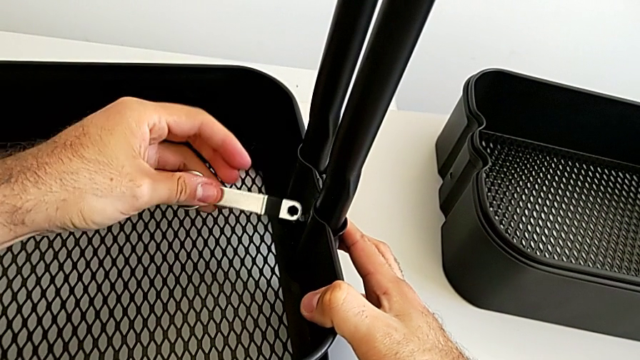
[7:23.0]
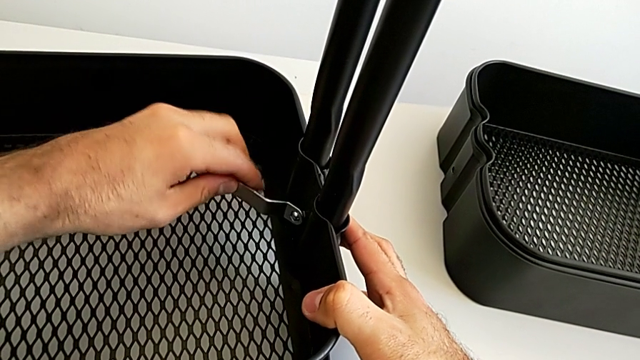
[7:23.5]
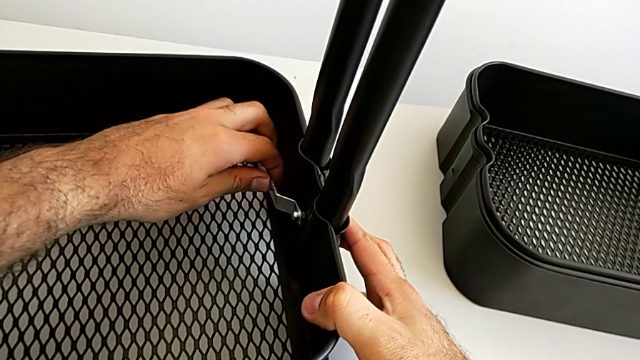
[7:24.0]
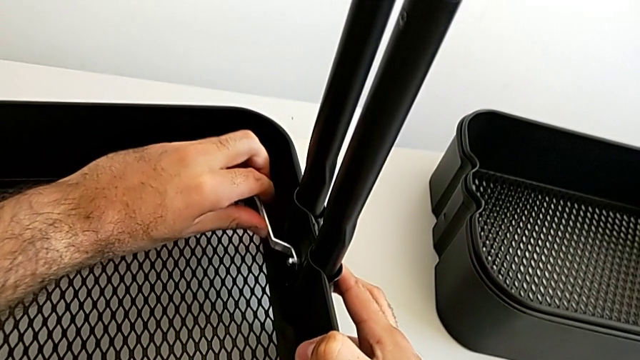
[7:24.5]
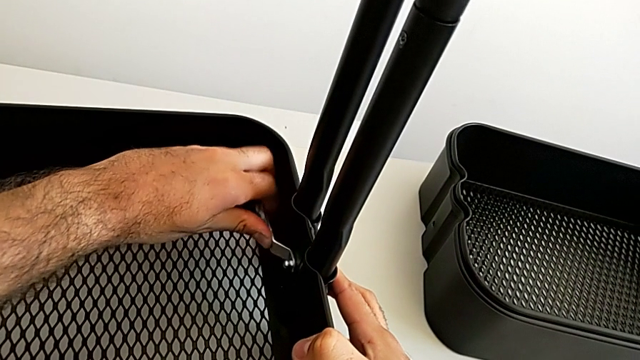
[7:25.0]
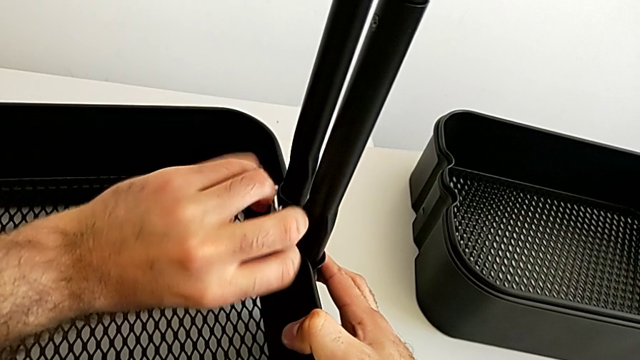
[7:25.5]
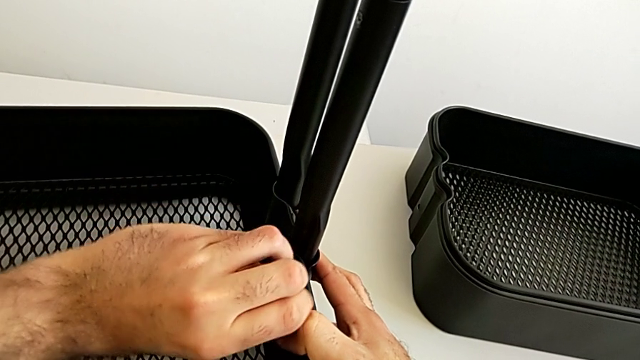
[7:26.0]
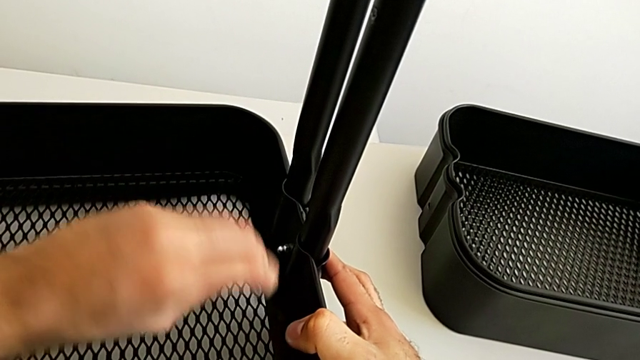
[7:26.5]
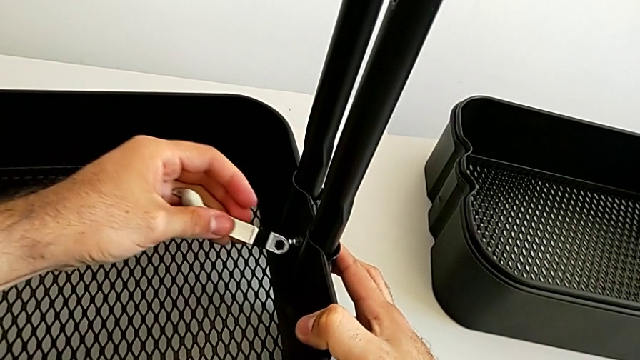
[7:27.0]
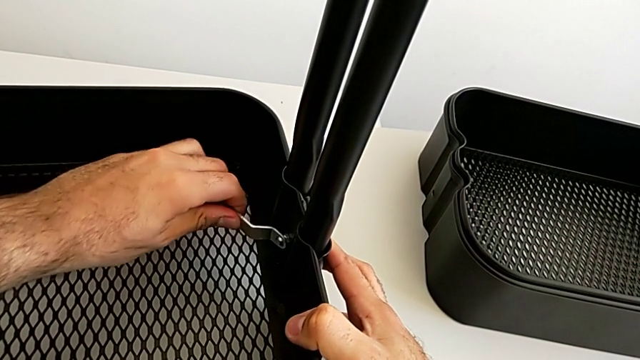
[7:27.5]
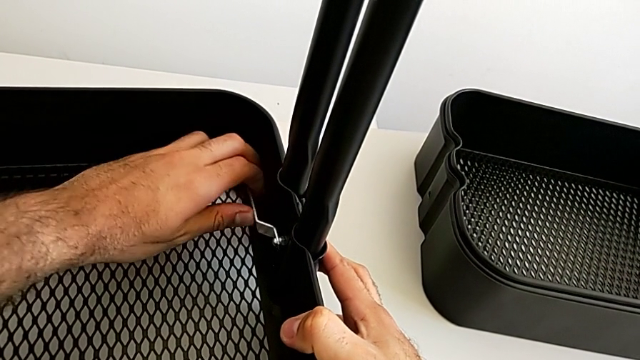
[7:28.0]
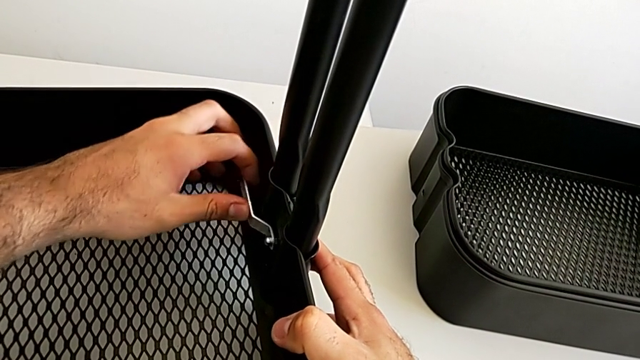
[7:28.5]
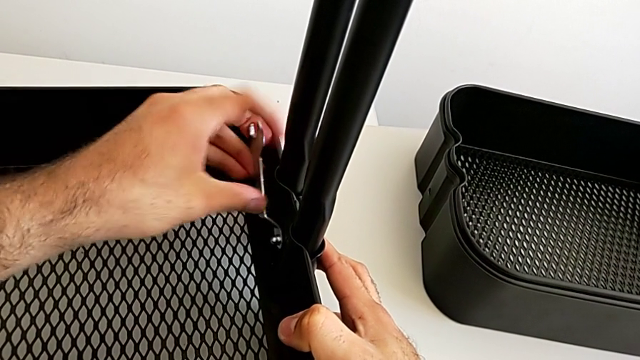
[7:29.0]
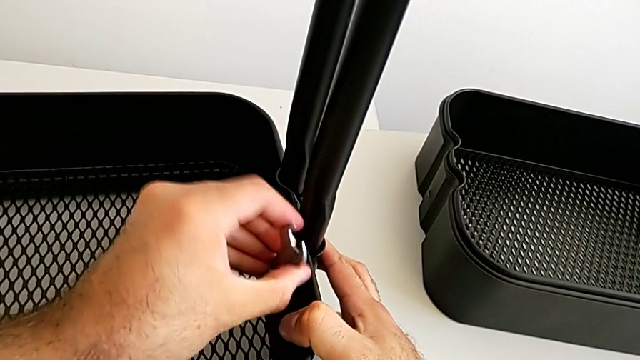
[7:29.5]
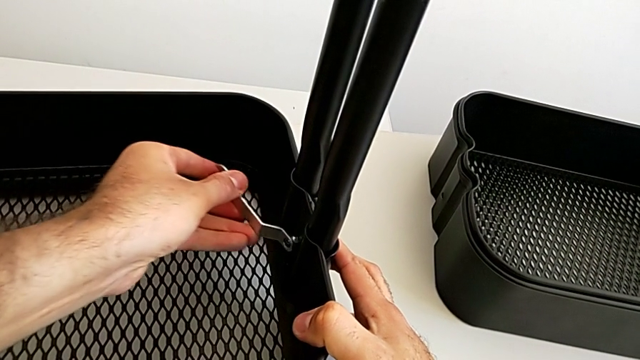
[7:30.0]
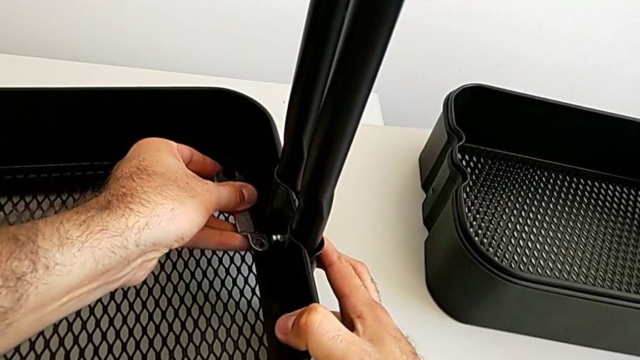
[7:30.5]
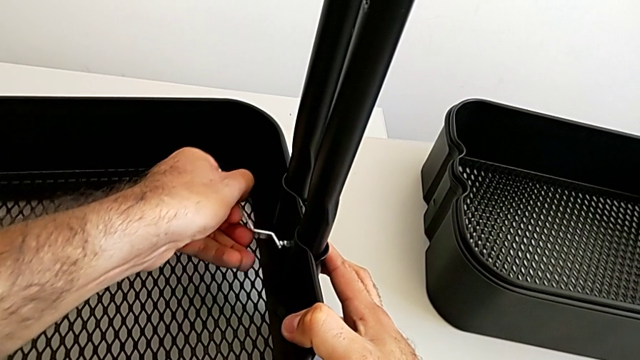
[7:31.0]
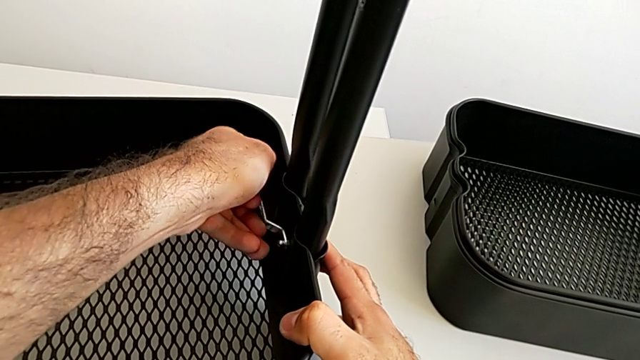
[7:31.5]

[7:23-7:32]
The camera wearer is assembling the bottom tray into the sidebar and the base frame. They keep screwing the second bracket.

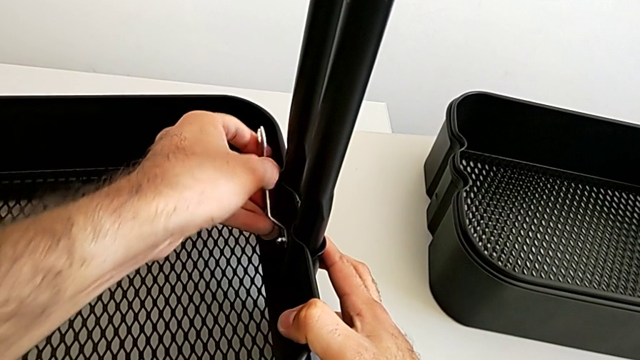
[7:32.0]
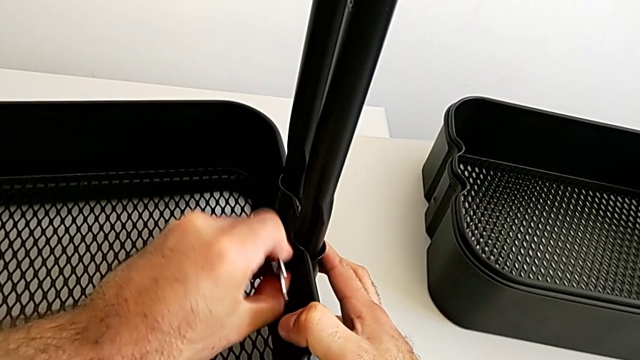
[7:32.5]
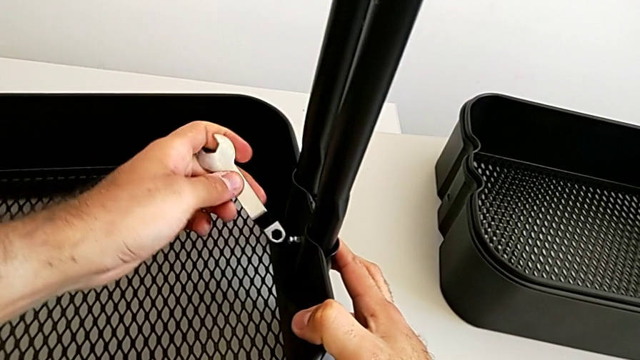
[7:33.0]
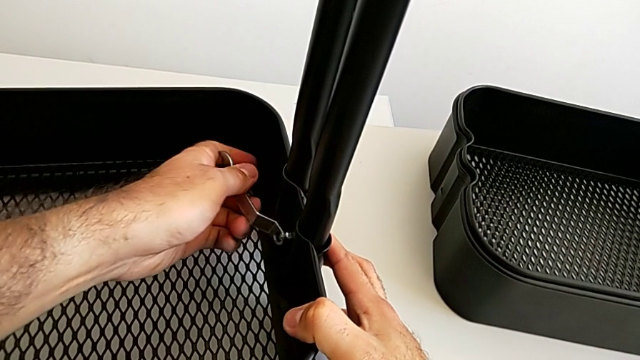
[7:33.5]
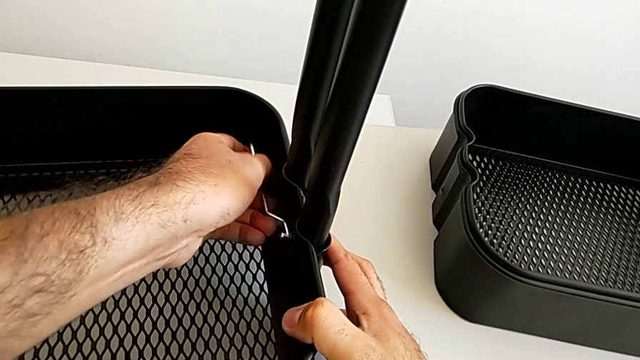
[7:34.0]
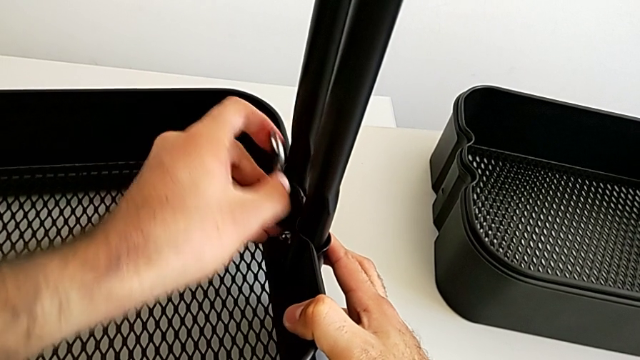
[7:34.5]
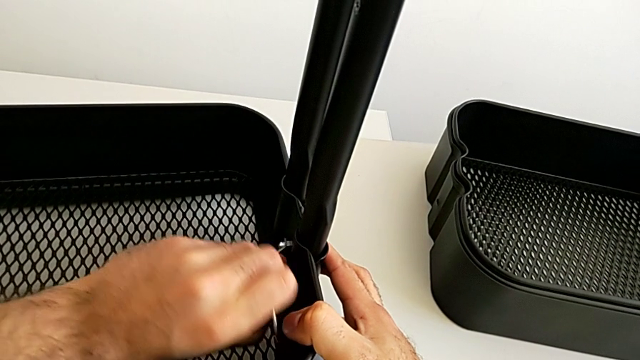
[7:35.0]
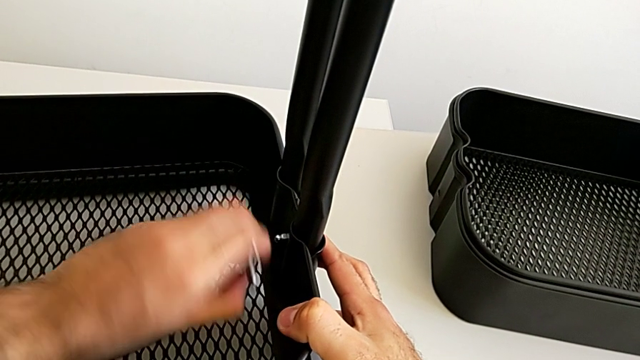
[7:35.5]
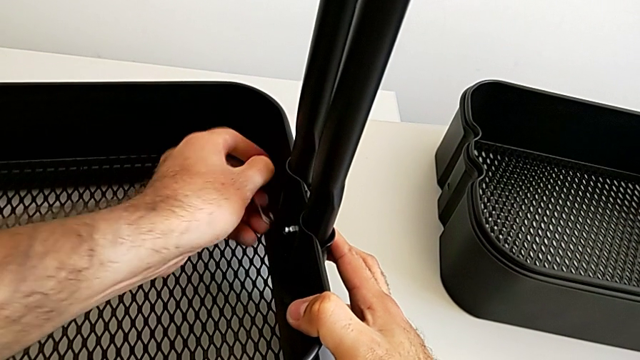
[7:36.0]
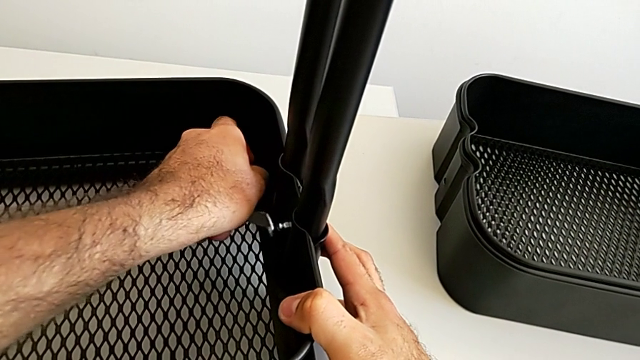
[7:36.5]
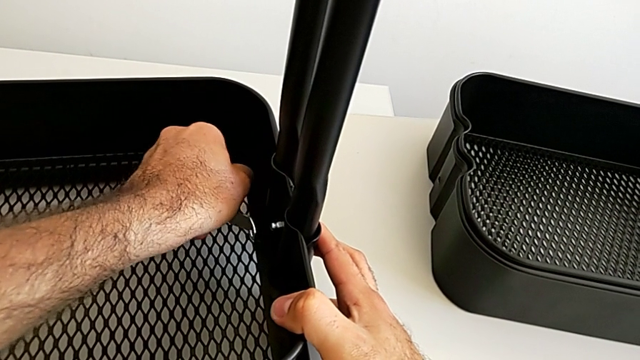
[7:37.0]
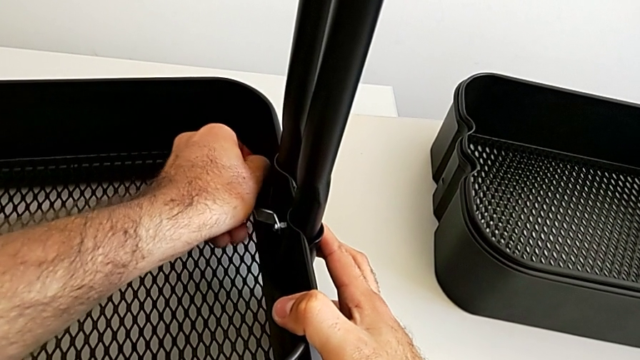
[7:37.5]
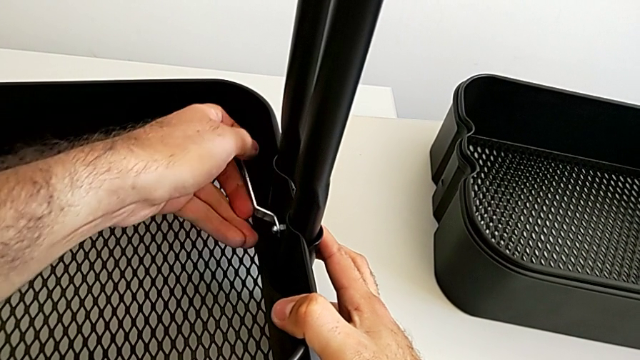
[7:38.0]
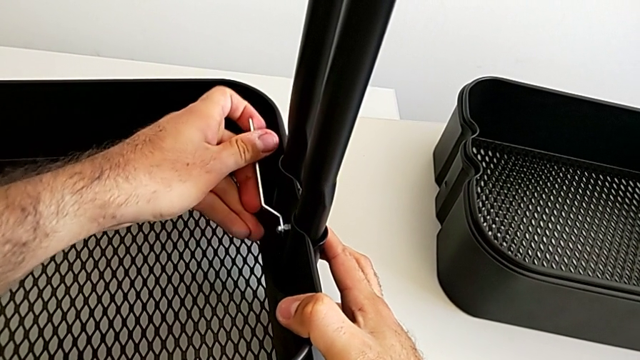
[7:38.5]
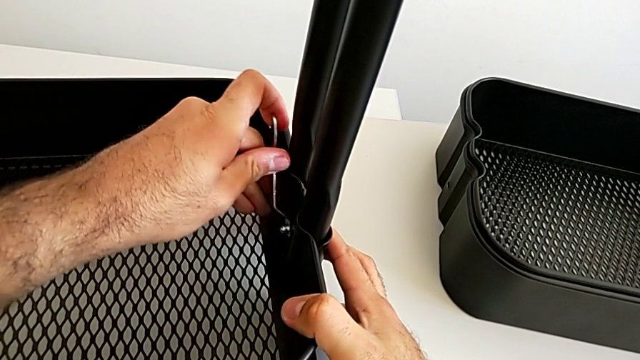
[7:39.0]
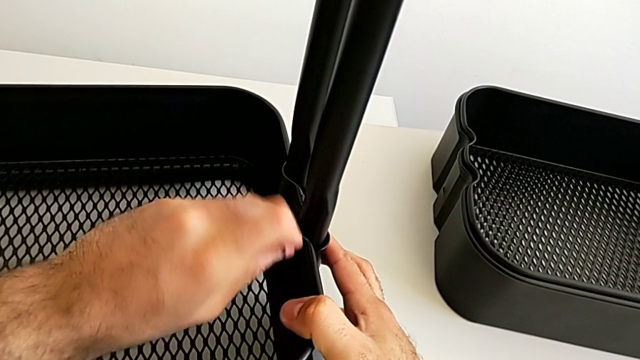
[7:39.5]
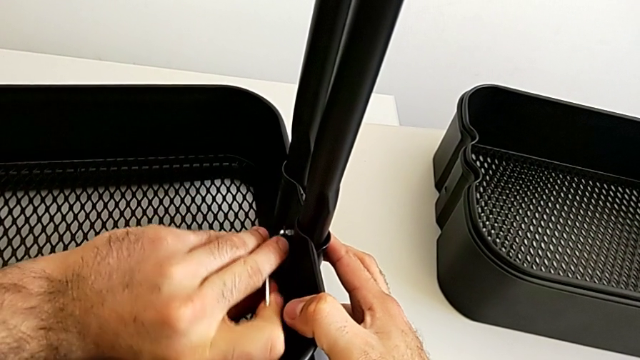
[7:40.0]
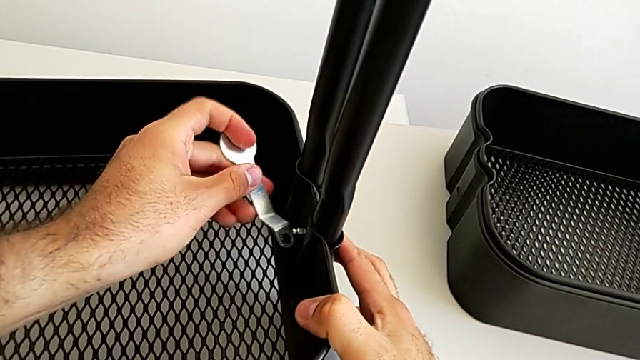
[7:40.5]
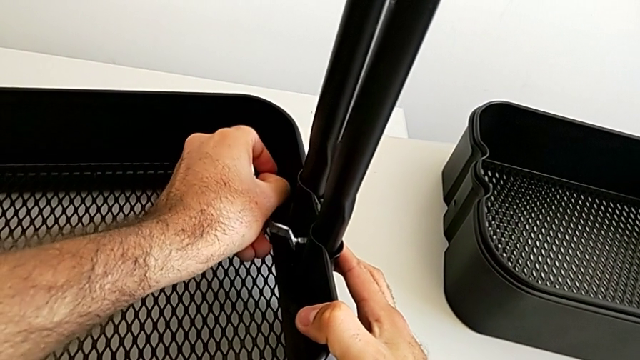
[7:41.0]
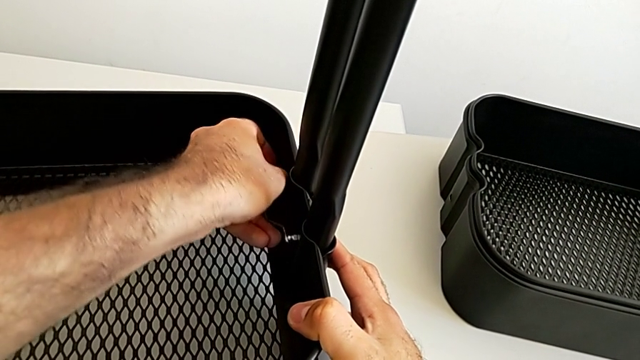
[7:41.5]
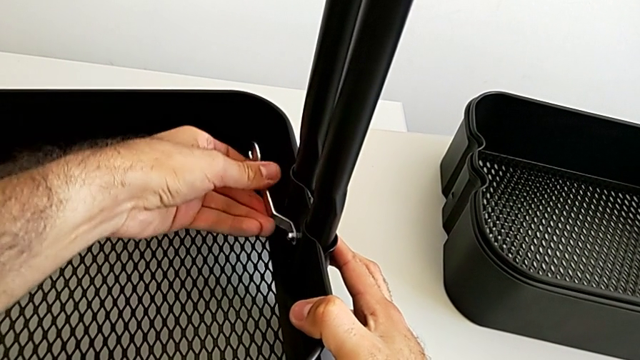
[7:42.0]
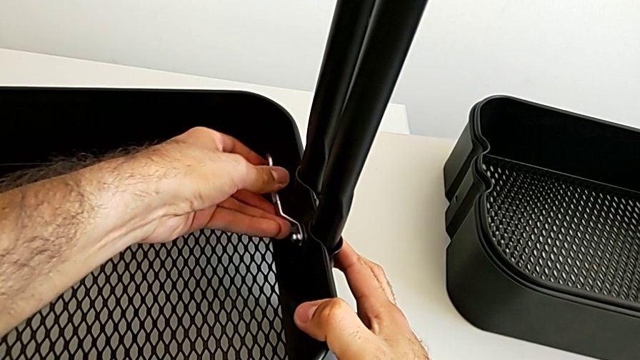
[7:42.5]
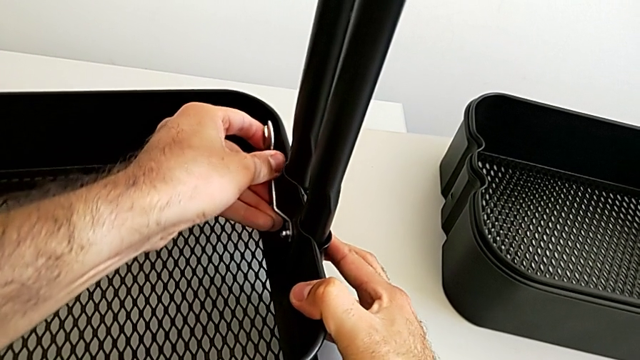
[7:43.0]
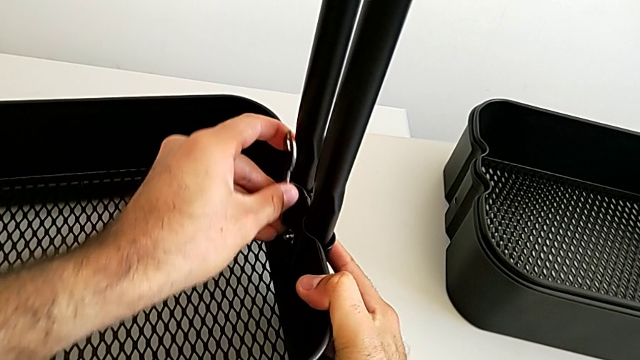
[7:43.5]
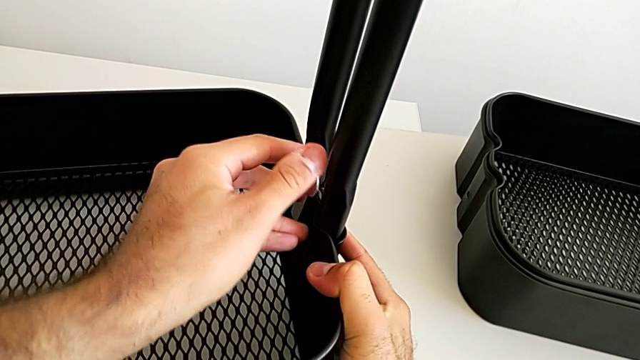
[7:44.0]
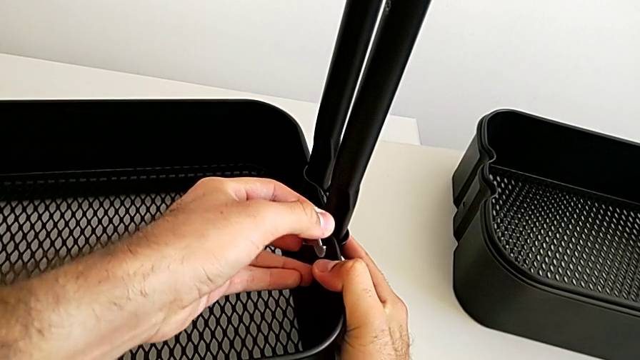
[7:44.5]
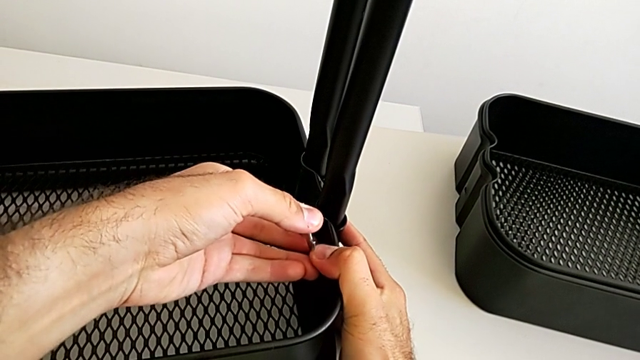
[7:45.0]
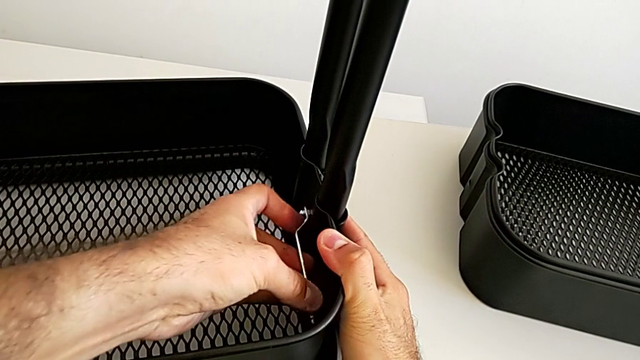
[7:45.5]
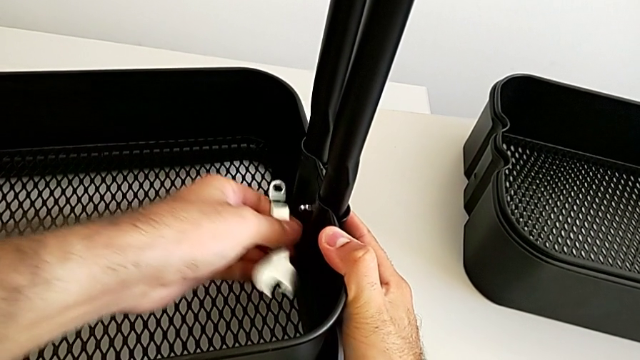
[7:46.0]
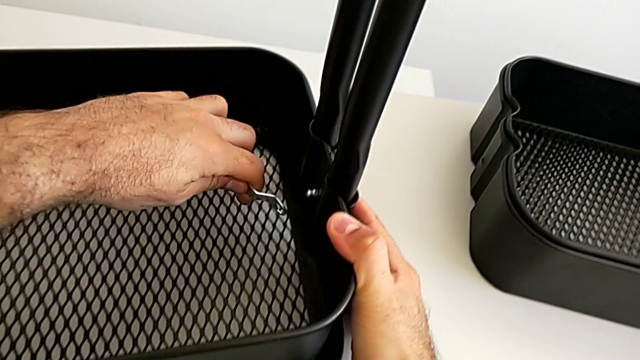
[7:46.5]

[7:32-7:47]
The camera wearer is assembling the bottom tray into the sidebar and the base frame. They keep screwing the second bracket.
